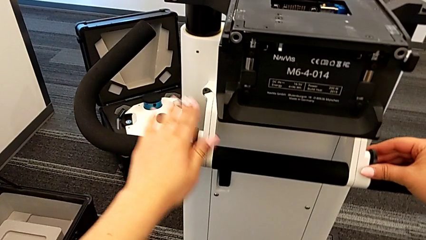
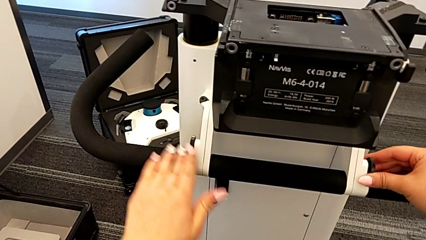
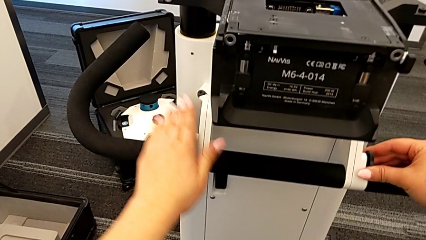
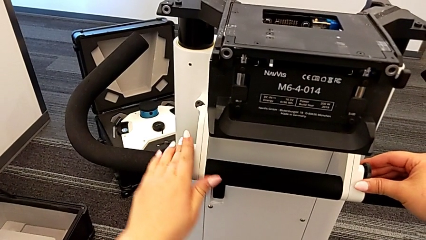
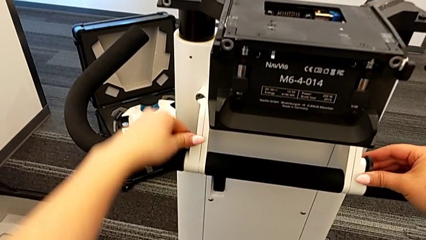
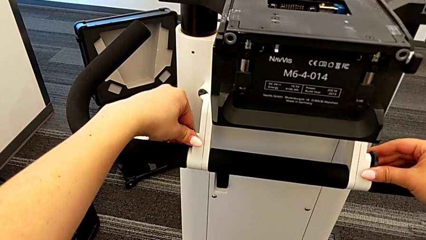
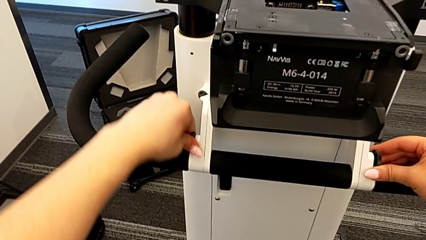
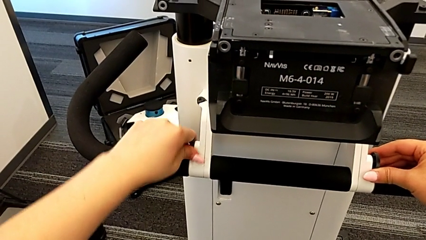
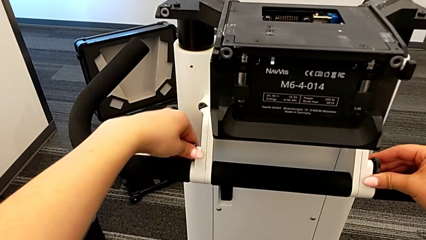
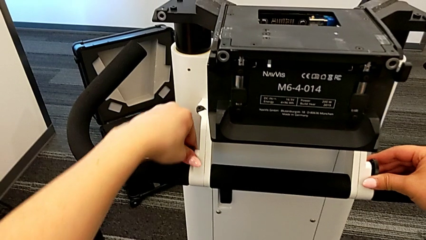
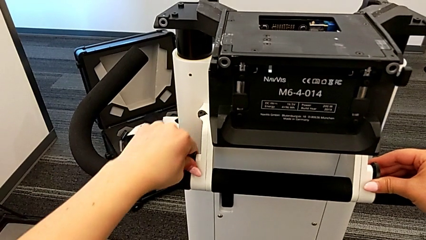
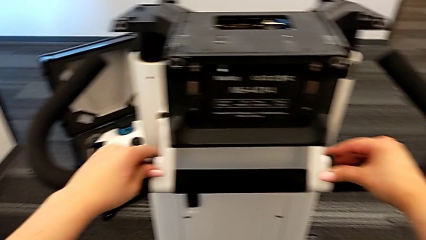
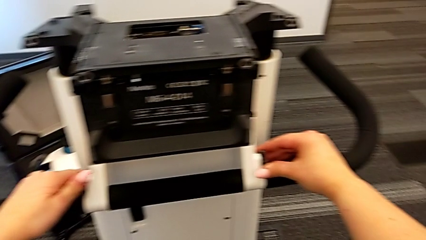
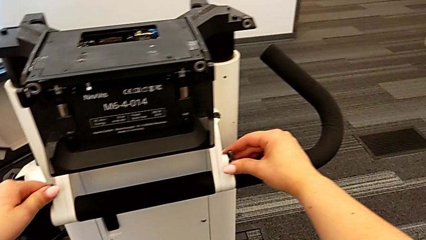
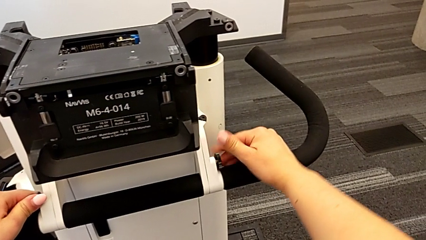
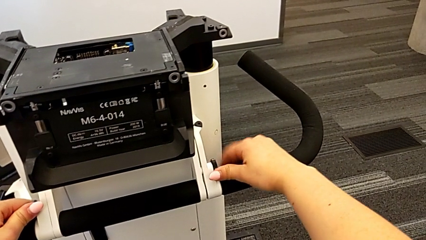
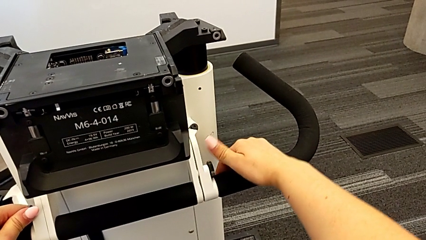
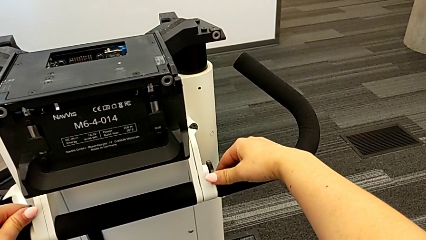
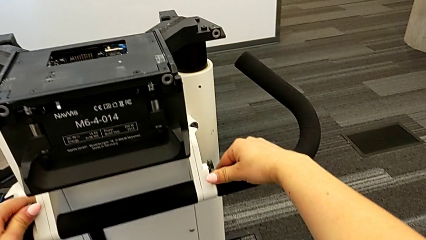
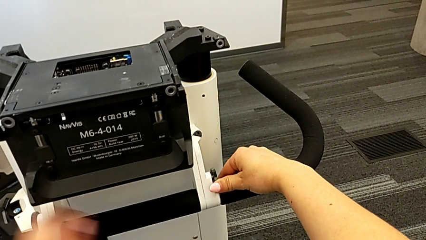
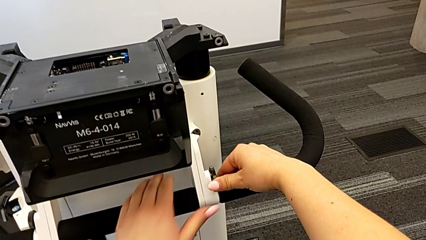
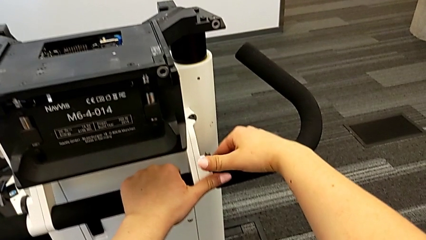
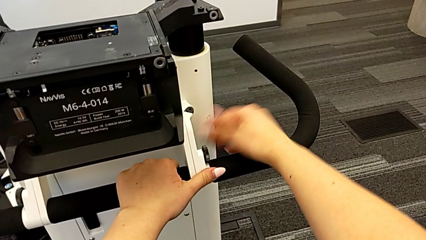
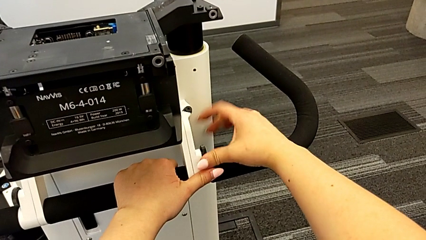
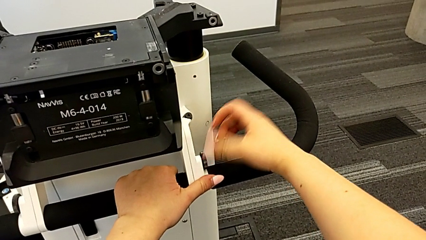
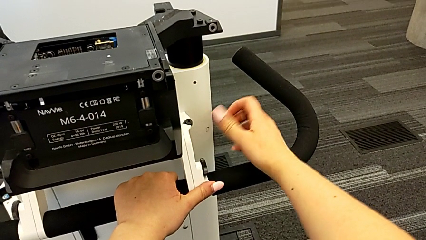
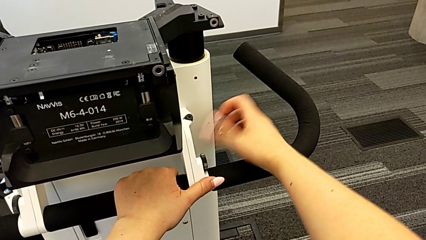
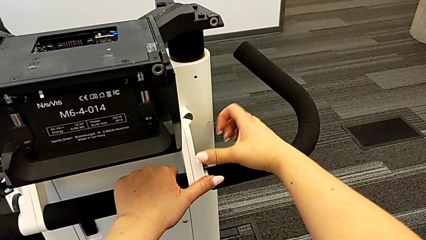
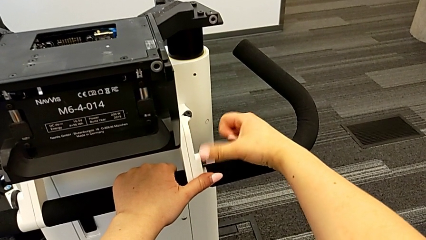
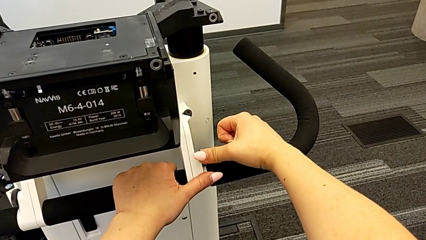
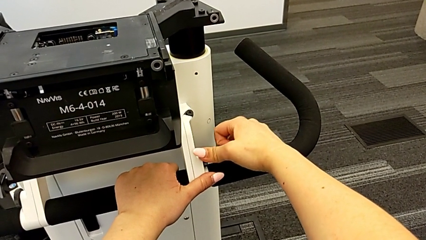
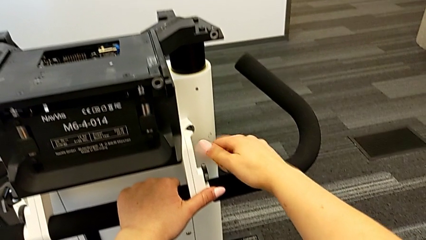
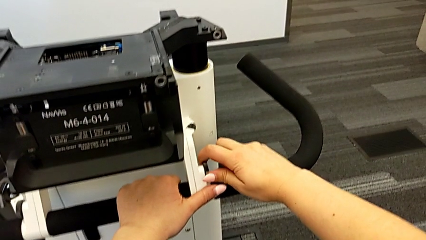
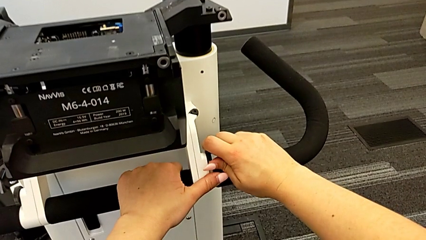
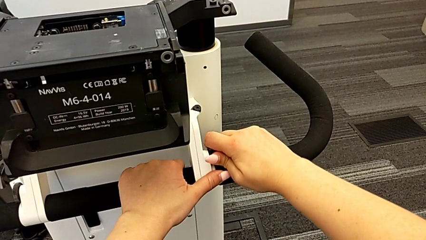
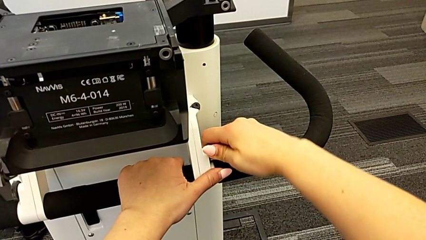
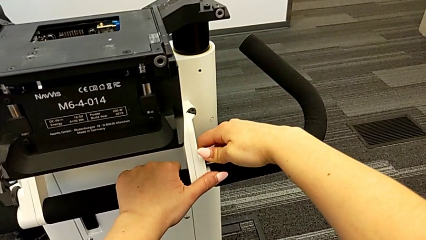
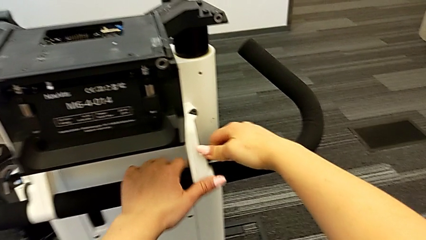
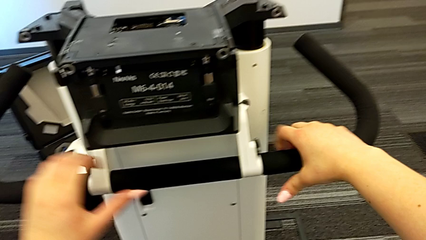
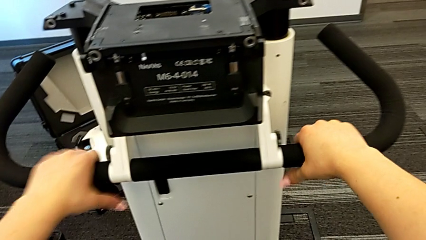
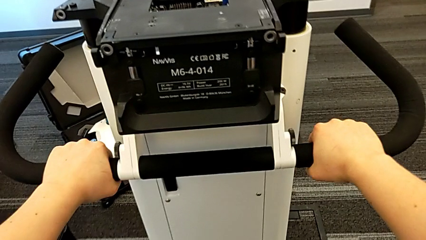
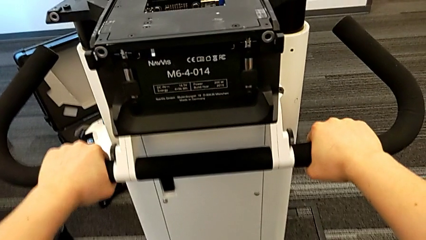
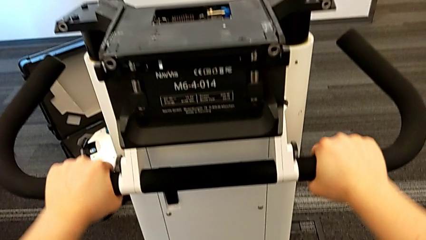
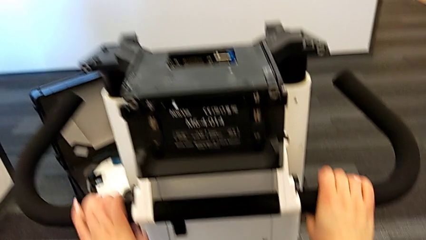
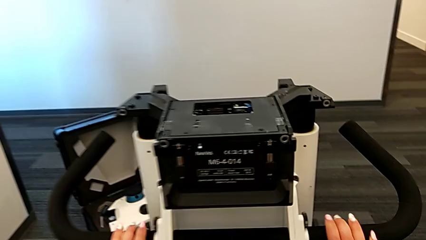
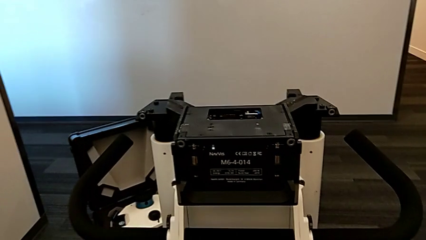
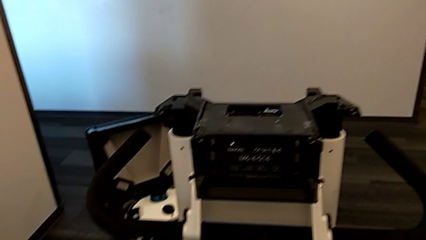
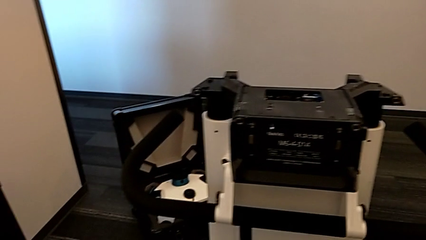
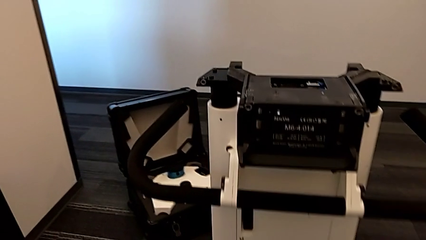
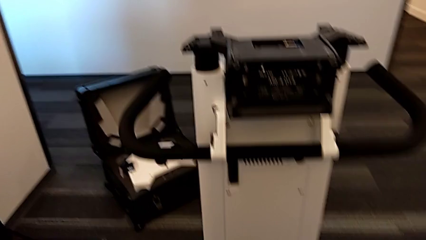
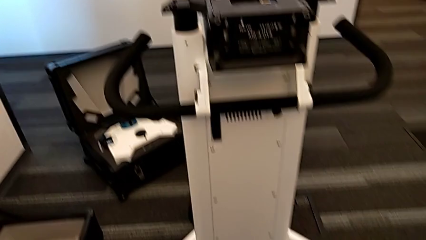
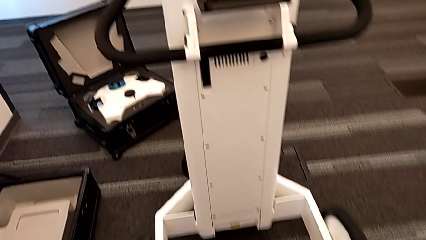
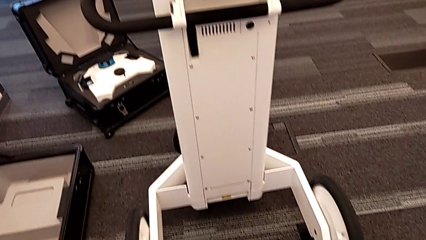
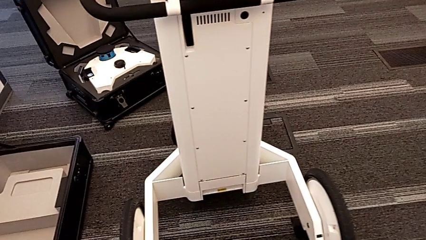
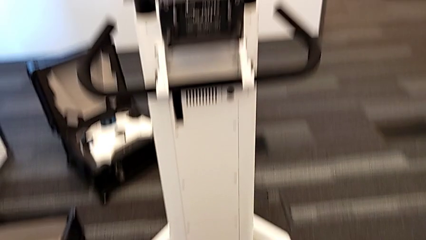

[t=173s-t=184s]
The camera wearer is assembling the arm for the user to hold. They rotate the left screw, rotate the right screw and inspect the side handheld grip.

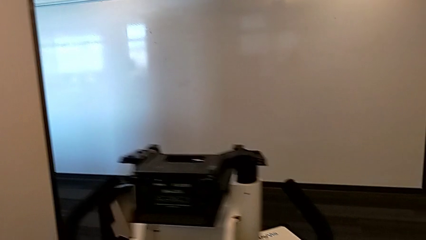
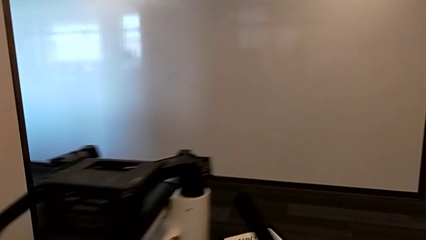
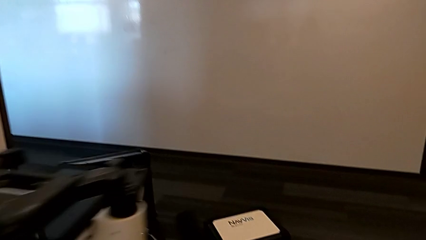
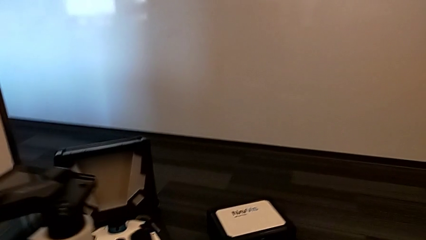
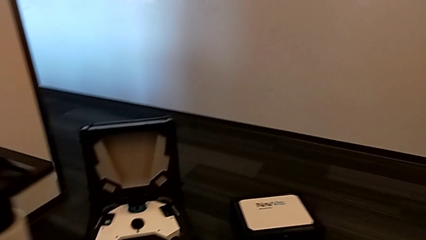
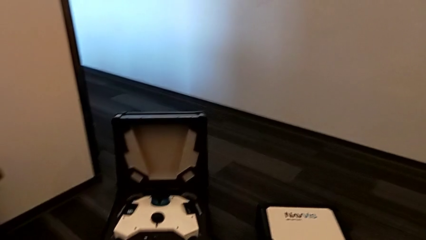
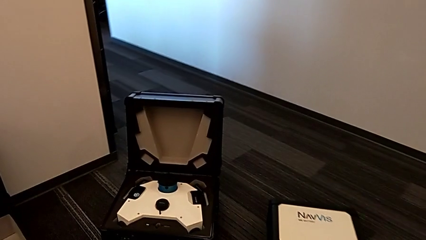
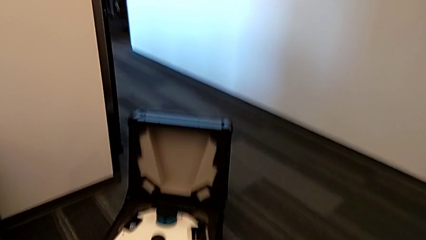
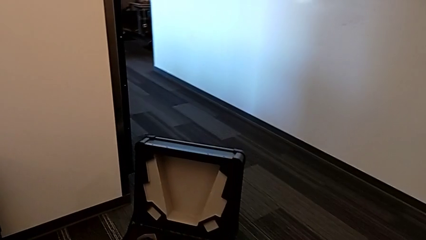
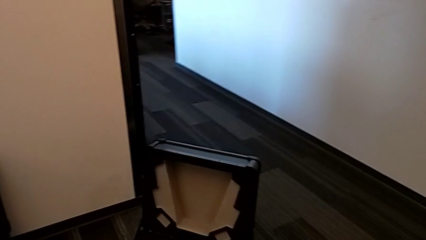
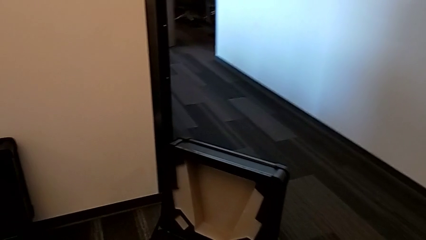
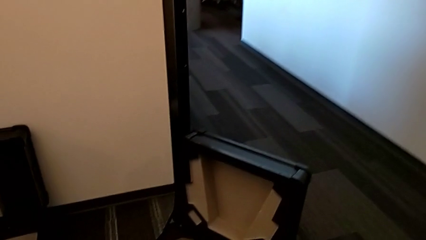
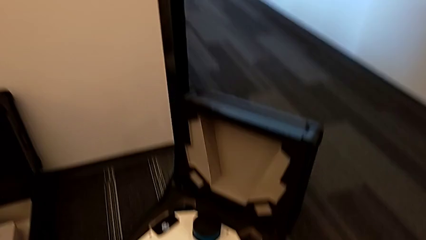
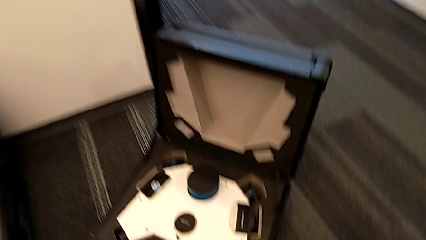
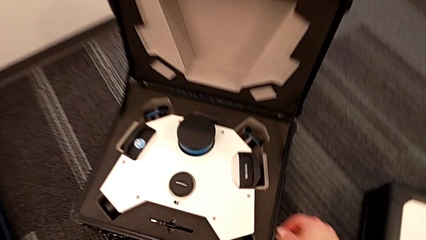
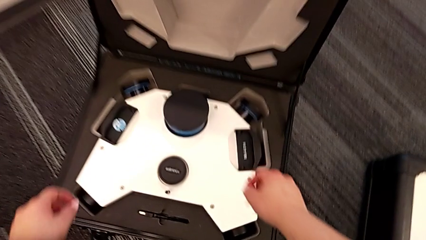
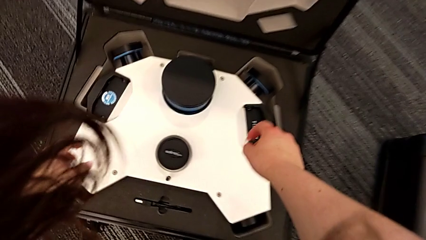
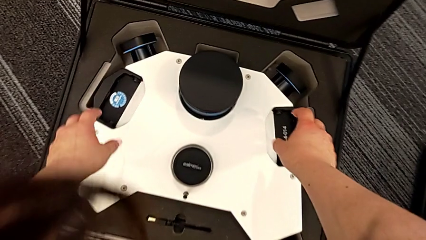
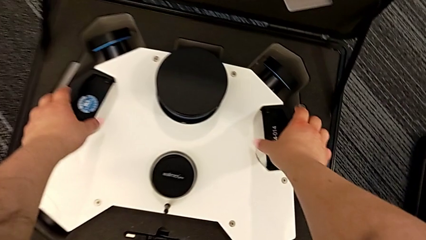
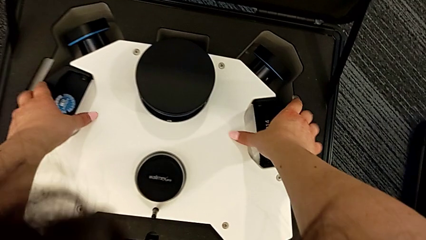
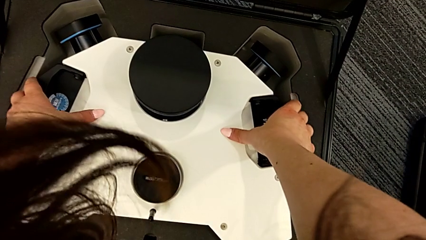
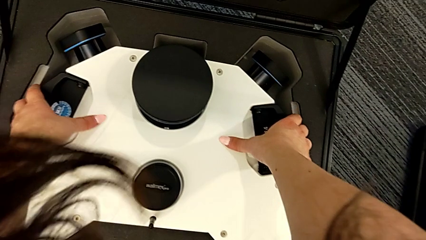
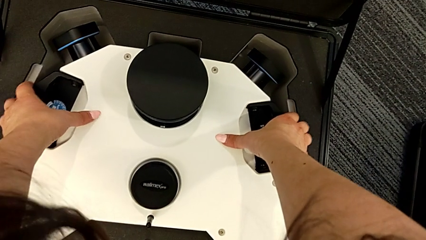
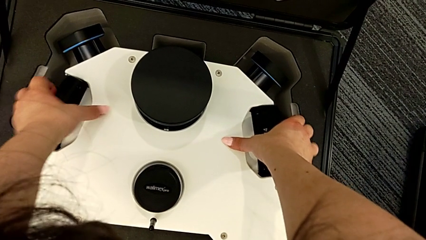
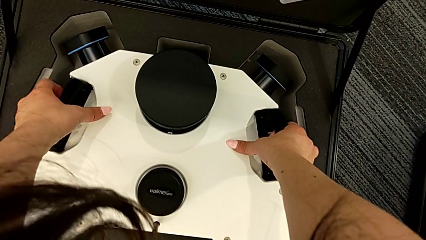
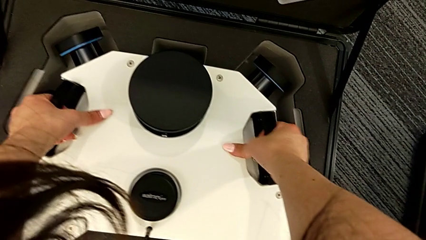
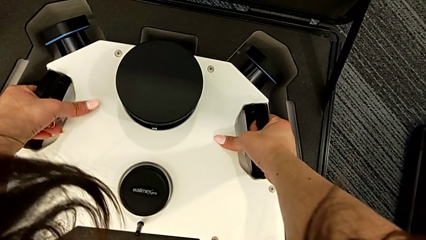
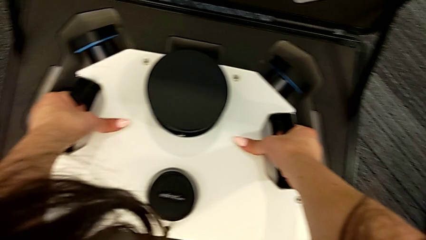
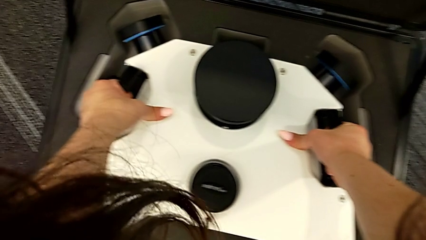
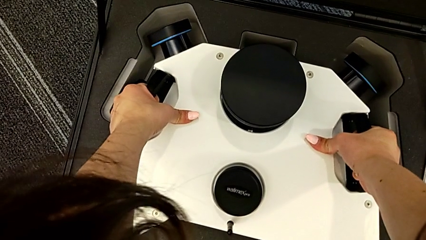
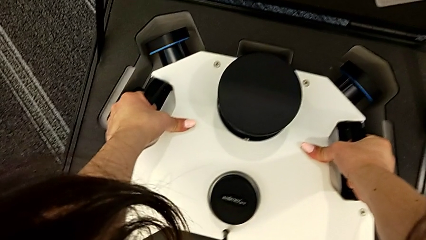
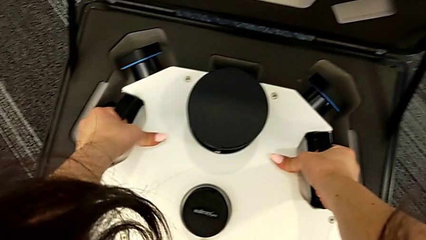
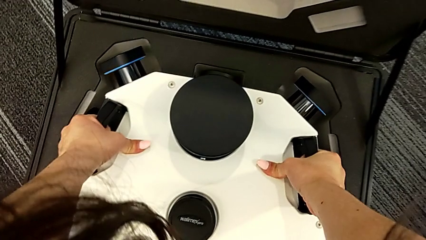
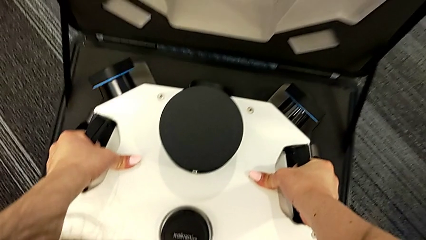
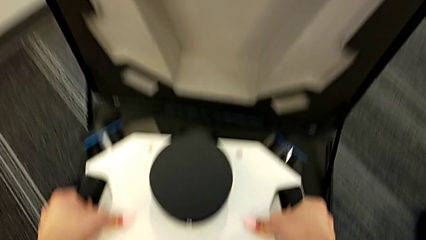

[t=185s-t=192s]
The camera wearer is assembling the m6_head onto the Navvi machine. They begin to grab the M6 head.
